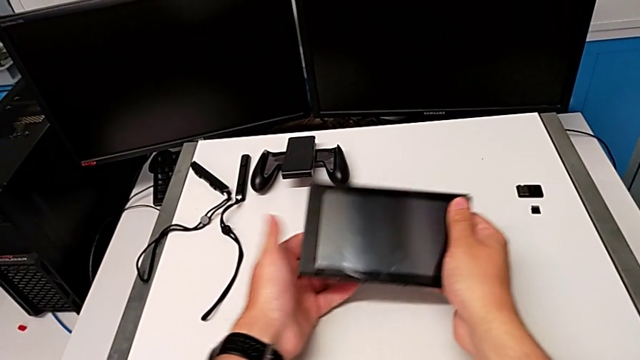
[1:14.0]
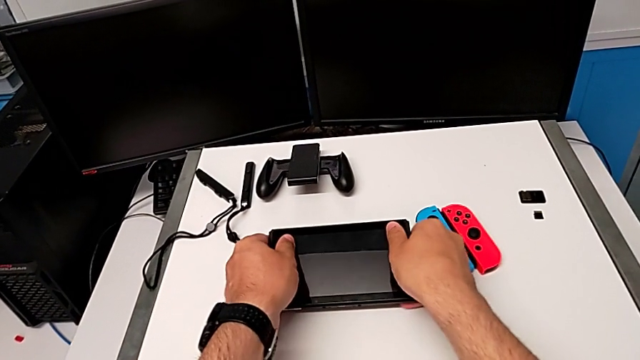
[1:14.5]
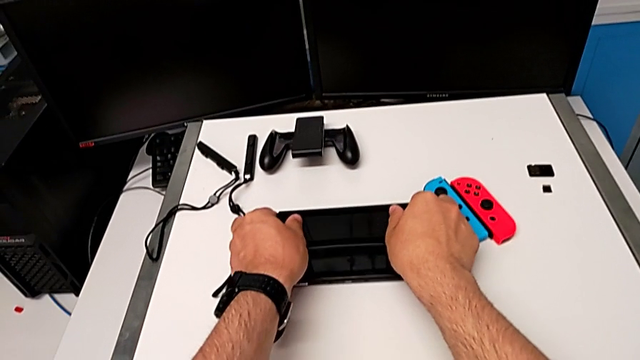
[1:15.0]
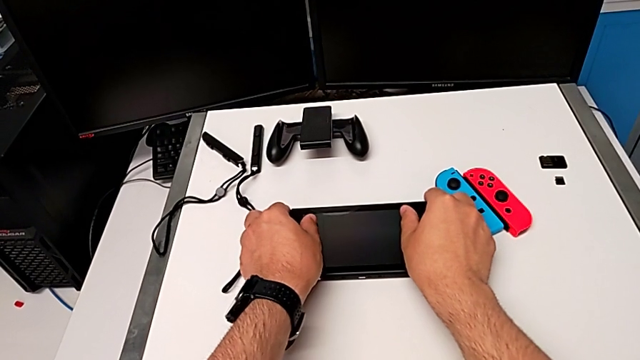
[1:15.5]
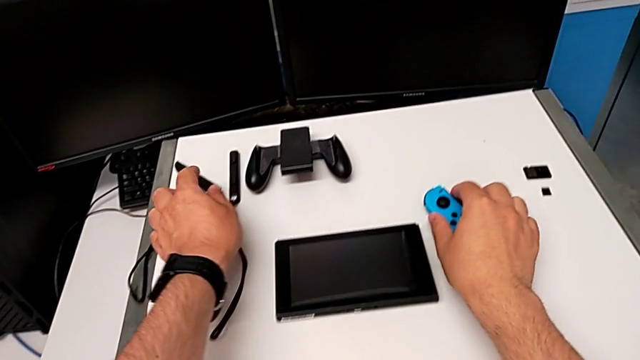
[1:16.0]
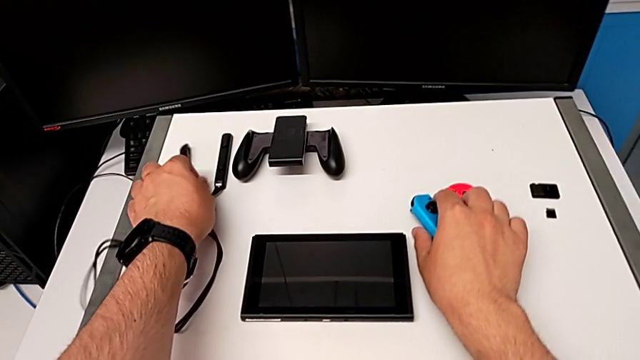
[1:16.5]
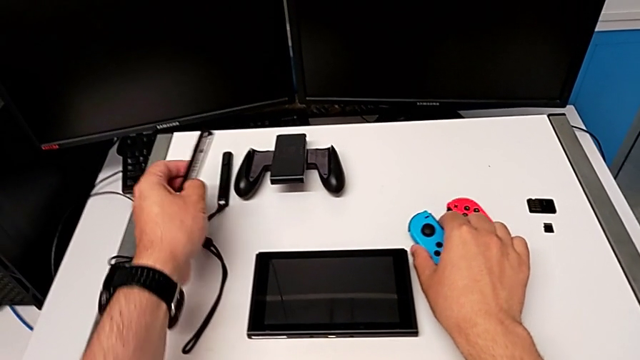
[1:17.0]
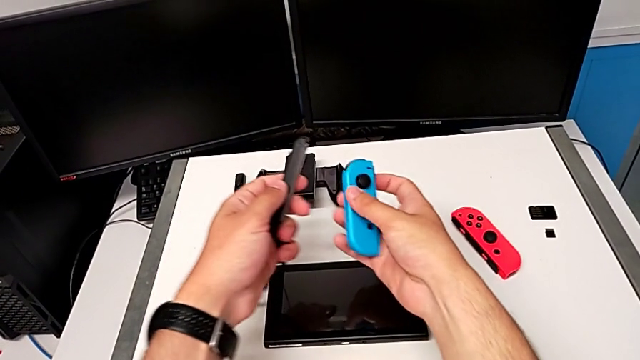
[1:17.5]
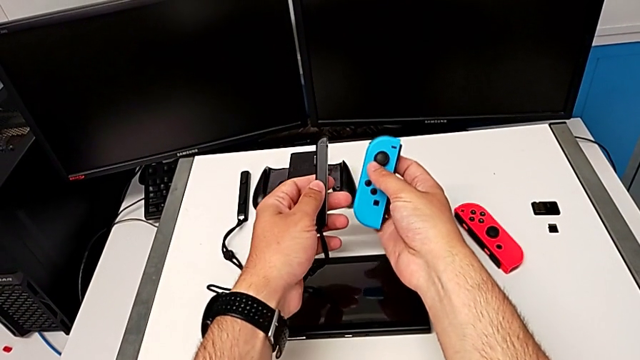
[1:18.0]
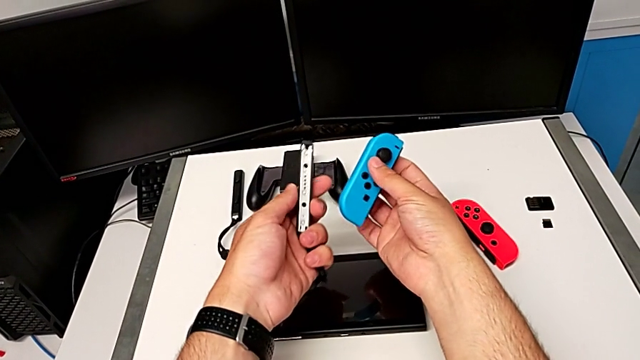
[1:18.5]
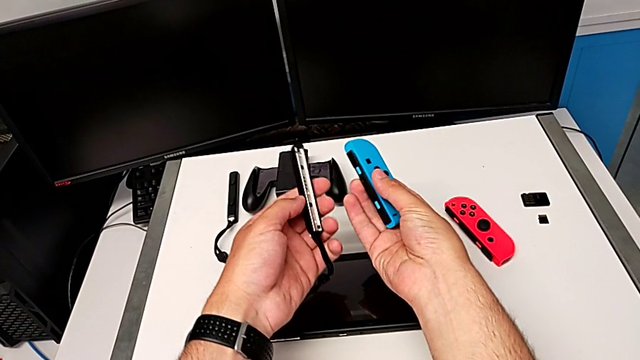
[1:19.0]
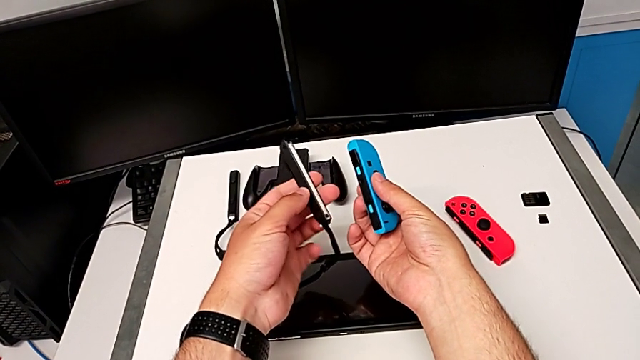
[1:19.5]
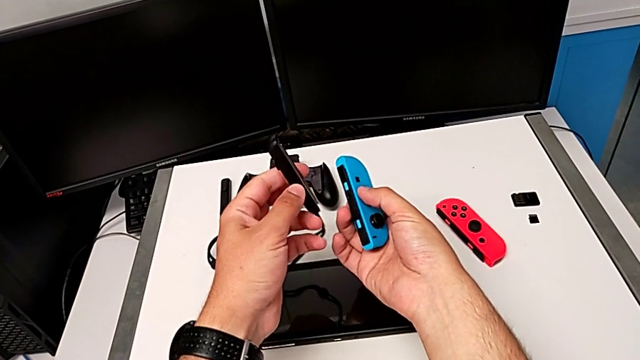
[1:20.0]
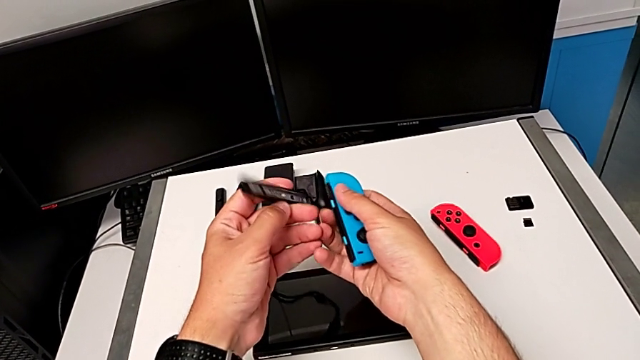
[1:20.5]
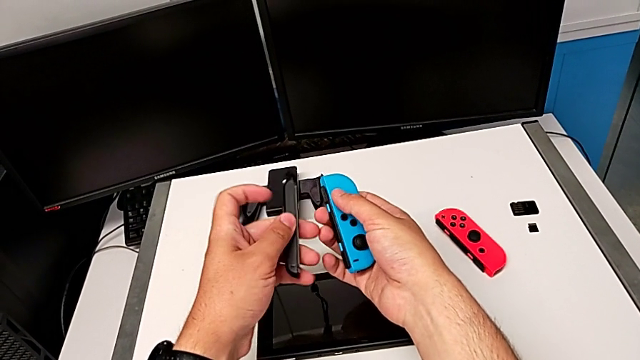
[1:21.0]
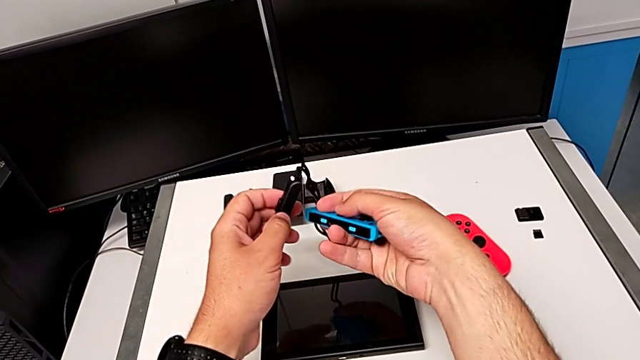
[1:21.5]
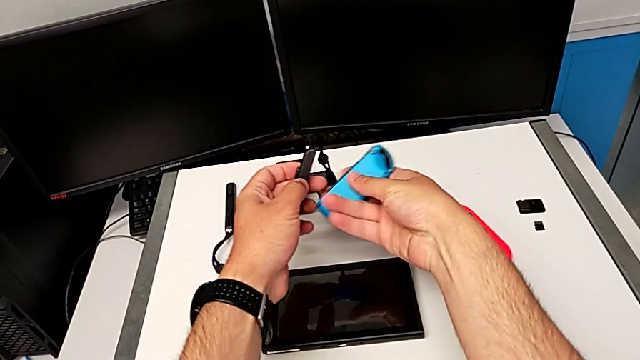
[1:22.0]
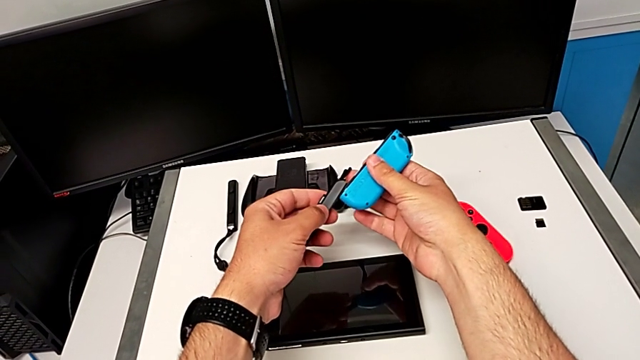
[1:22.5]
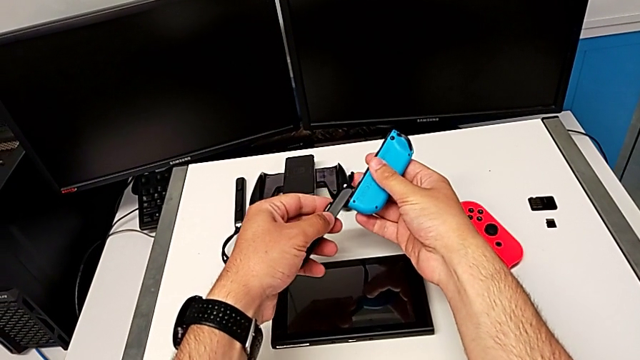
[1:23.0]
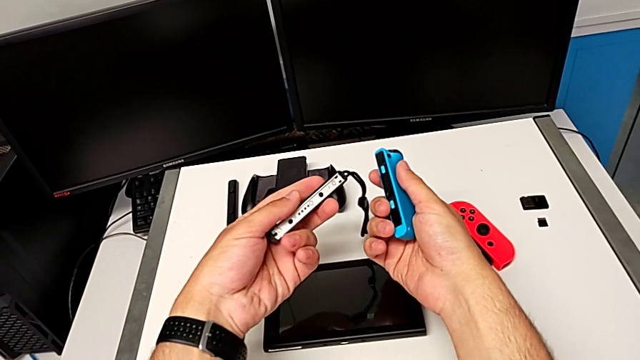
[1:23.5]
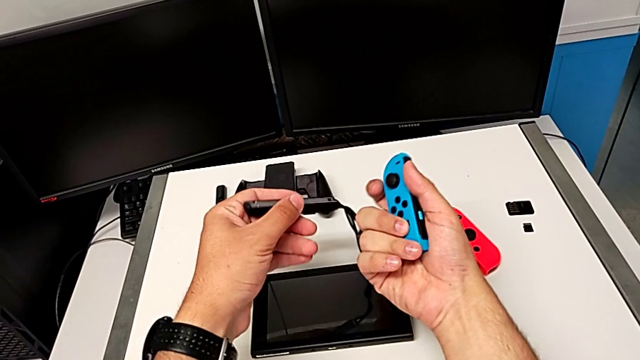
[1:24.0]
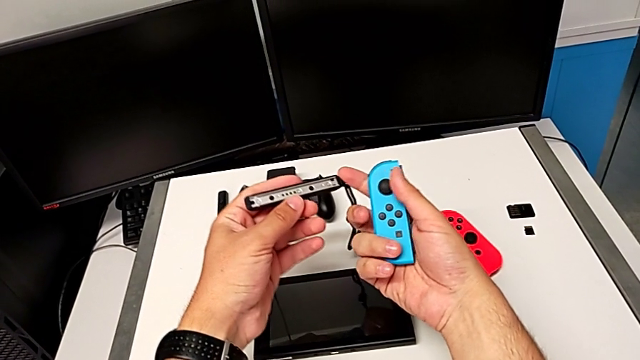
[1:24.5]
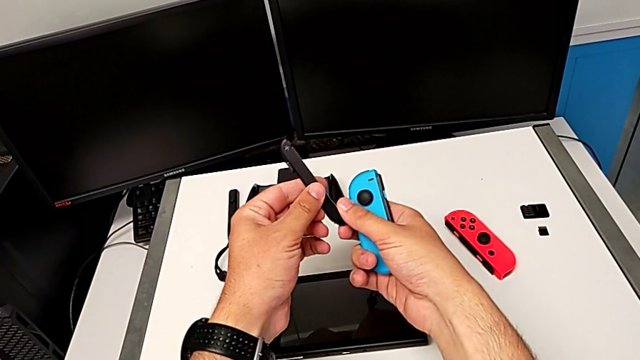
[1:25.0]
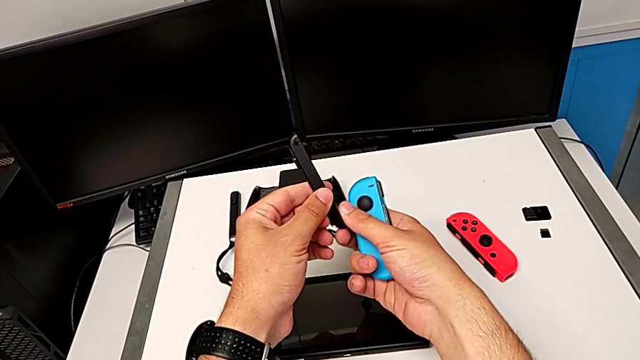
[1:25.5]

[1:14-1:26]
The camera wearer is detaching the Joy-Con controller from the Nintendo Switch. They place the Nintendo Switch, grab the blue Joy-Con controller, inspect the Joy-Con strap, rotate the blue Joy-Con controller, assemble the blue Joy-Con strap and inspect the Joy-Con strap.

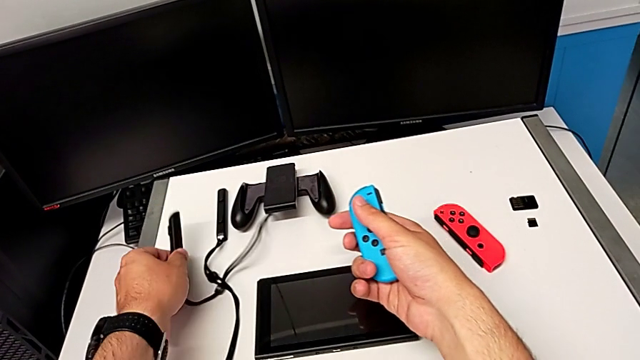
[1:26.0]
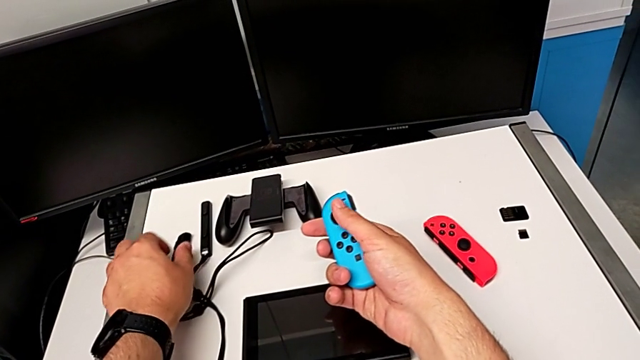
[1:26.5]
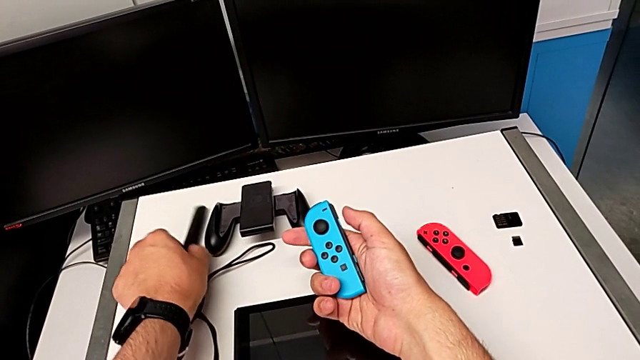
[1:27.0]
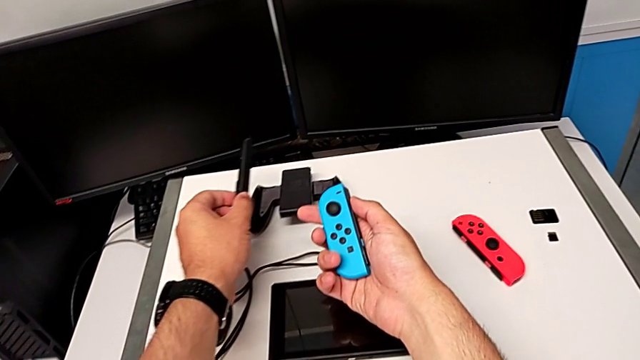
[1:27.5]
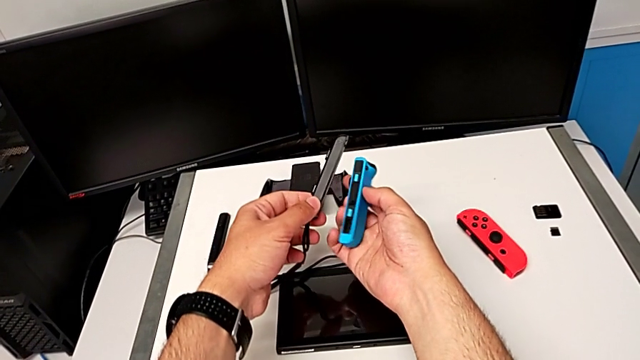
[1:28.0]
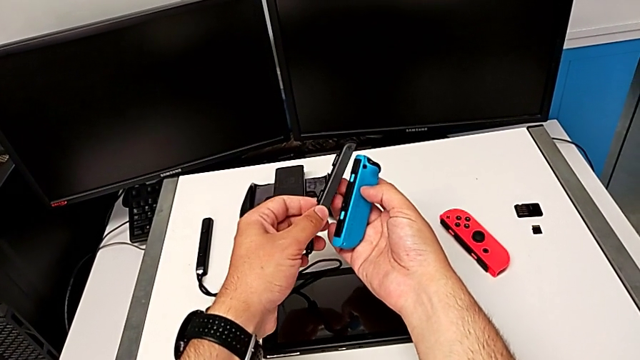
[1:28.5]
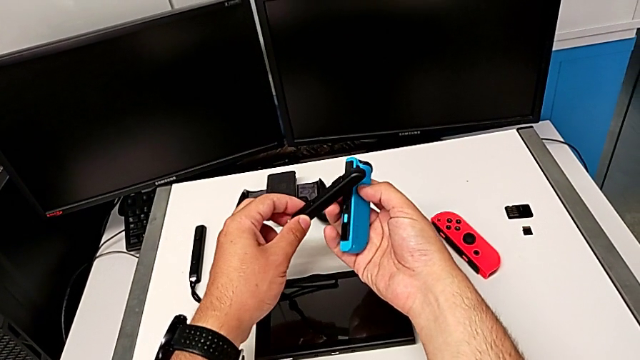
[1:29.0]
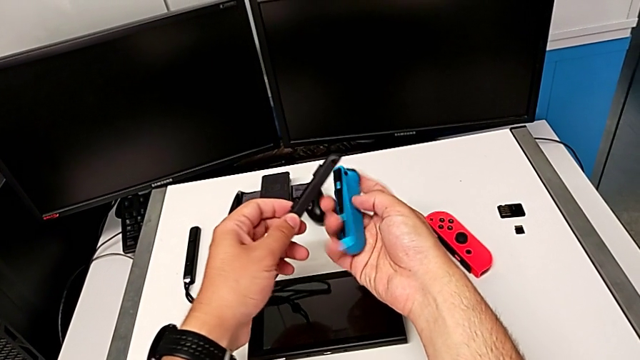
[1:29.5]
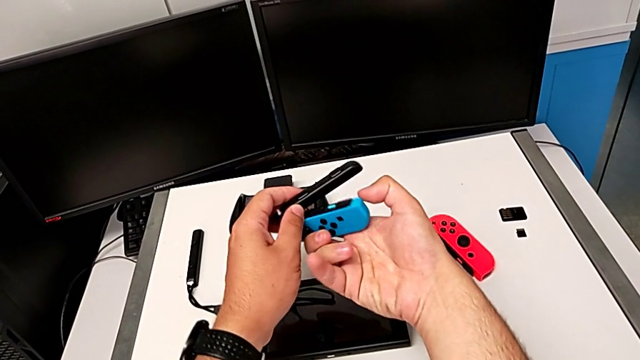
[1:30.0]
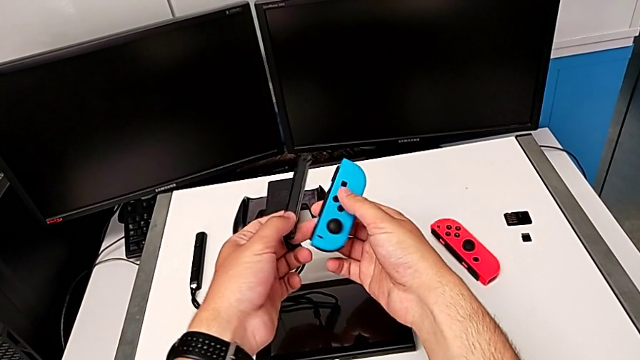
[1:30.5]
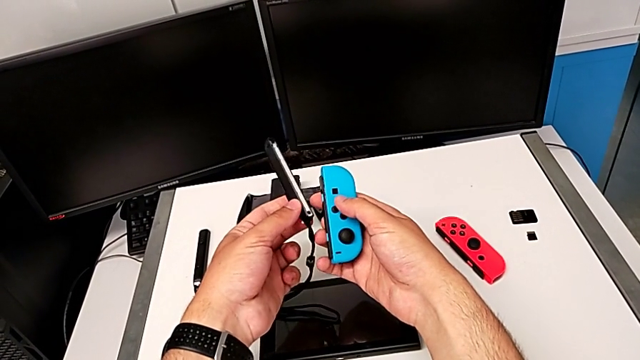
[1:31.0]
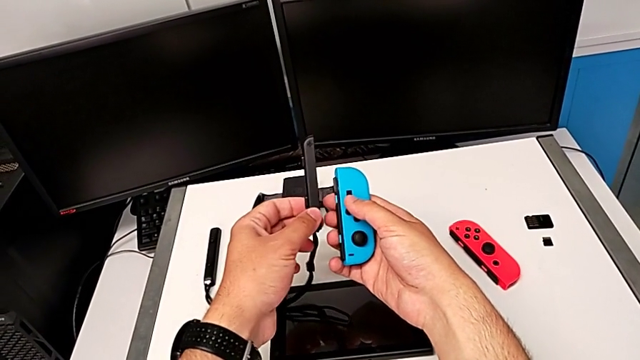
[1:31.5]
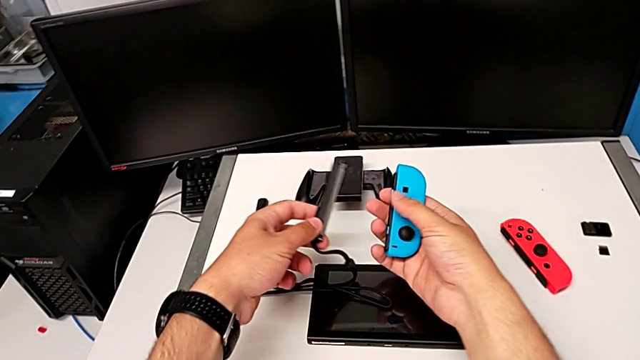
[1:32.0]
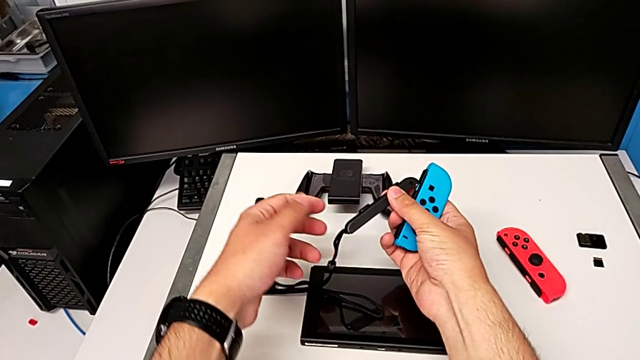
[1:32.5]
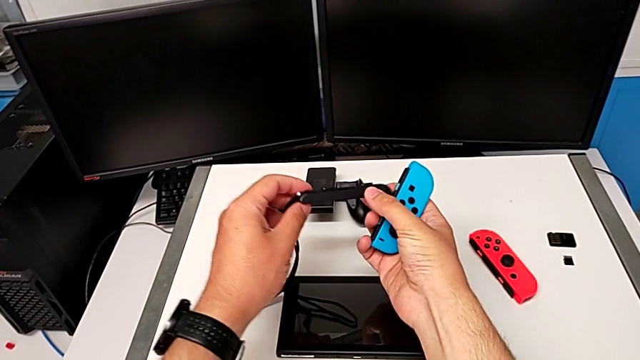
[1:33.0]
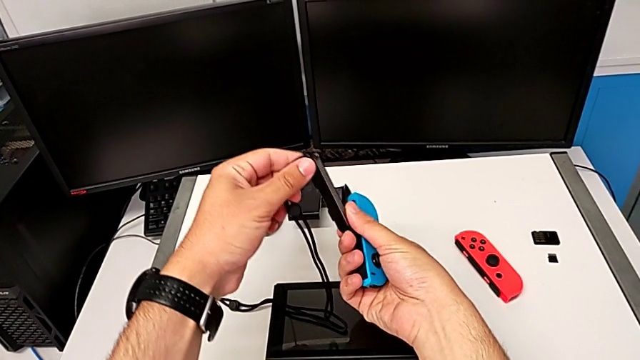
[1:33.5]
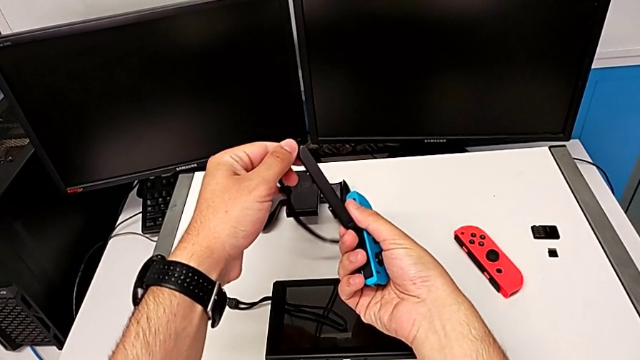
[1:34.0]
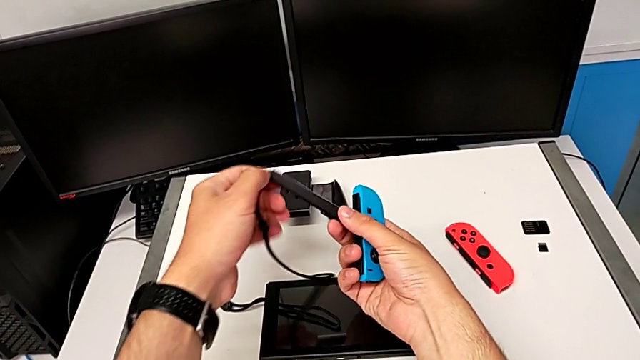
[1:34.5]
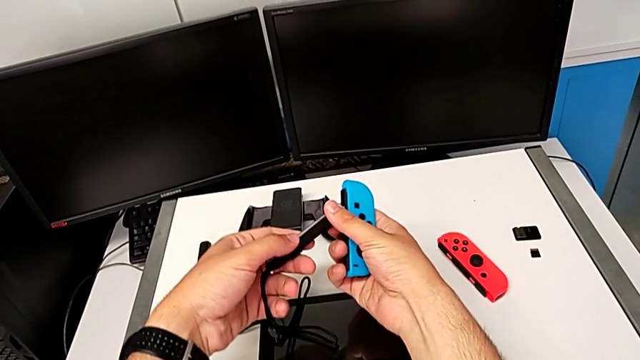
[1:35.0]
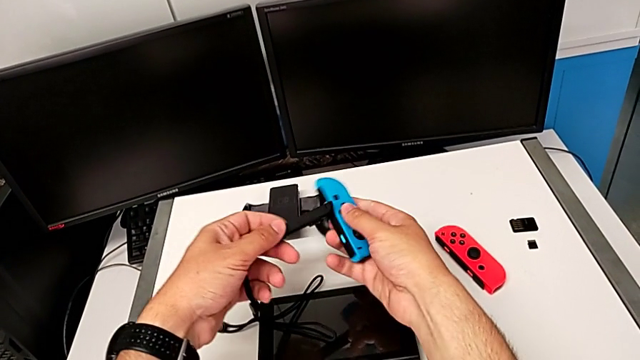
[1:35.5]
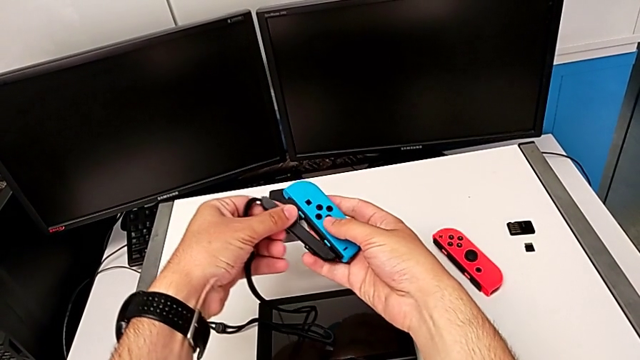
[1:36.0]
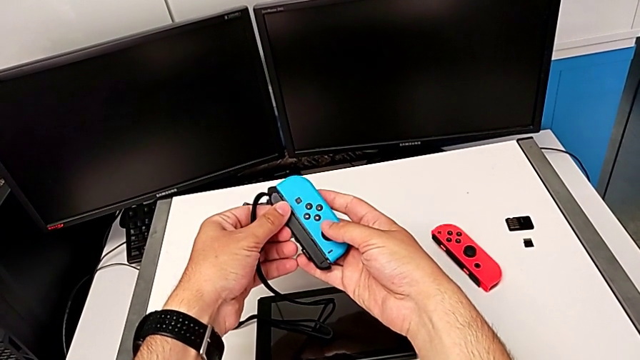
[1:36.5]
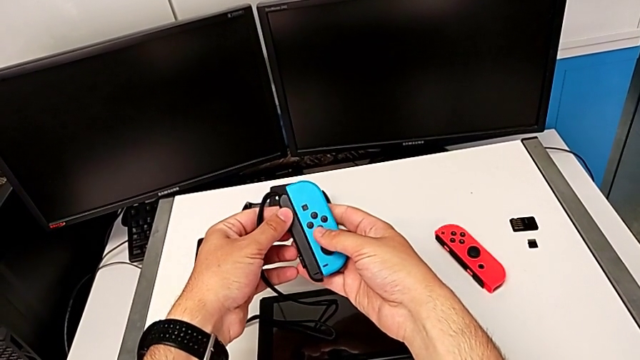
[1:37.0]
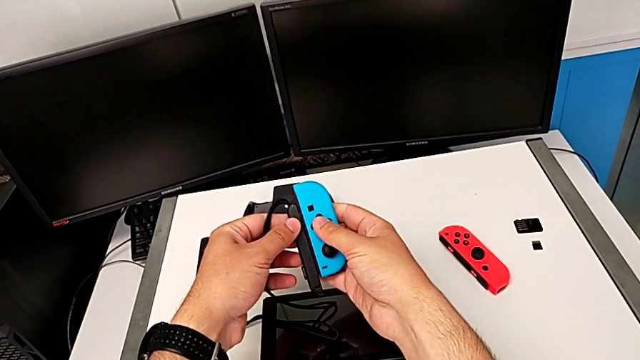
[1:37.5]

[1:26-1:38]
The camera wearer is detaching the Joy-Con controller from the Nintendo Switch. They place the Joy-Con strap, grab it, lift it, rotate the blue Joy-Con controller and begin to inspect the blue Joy-Con strap.
